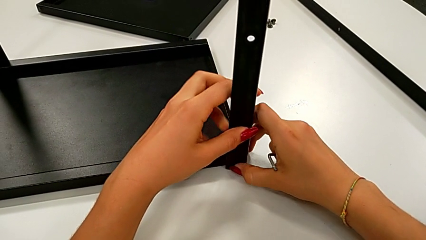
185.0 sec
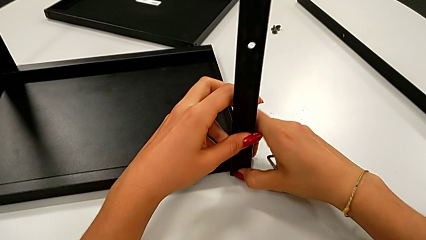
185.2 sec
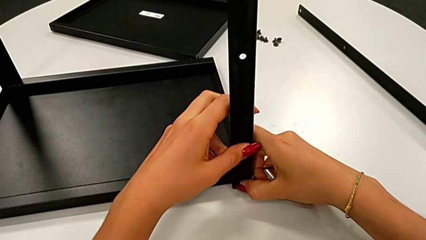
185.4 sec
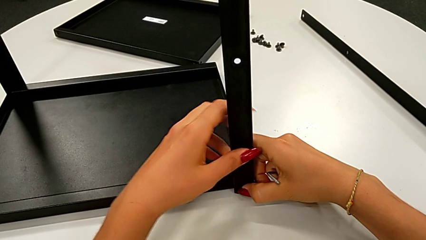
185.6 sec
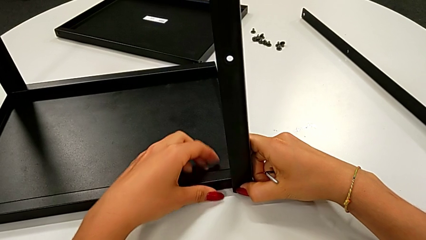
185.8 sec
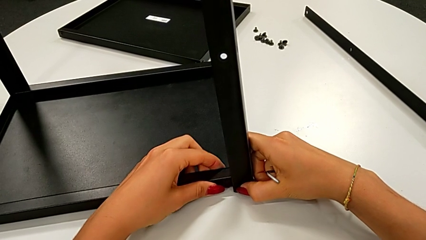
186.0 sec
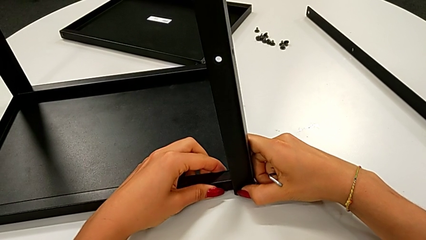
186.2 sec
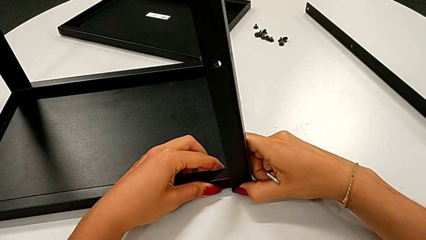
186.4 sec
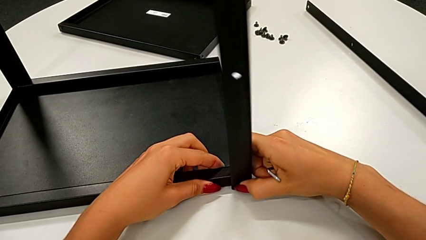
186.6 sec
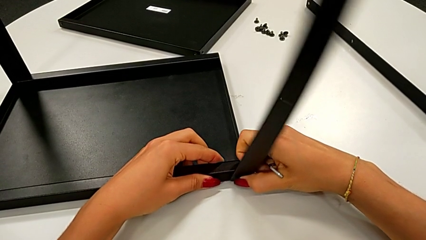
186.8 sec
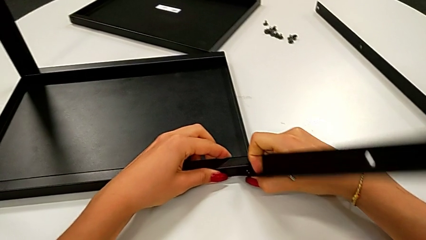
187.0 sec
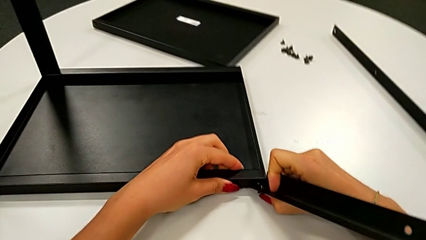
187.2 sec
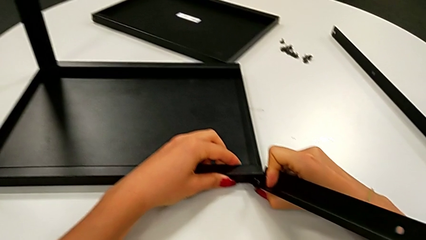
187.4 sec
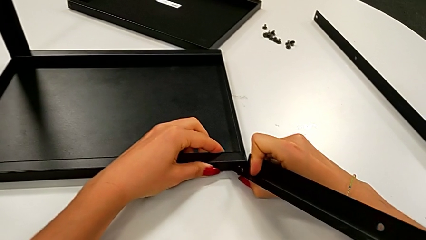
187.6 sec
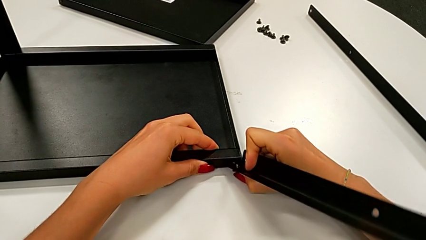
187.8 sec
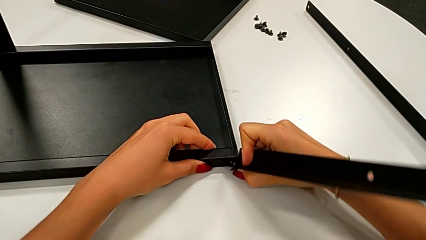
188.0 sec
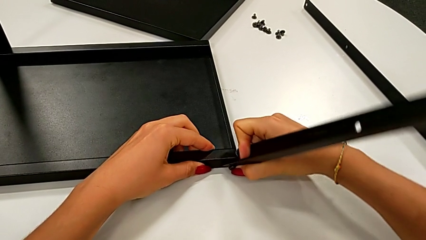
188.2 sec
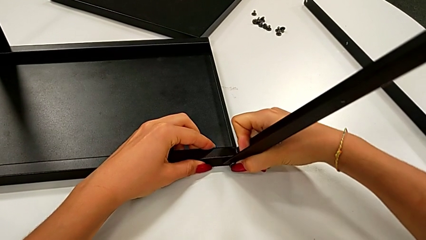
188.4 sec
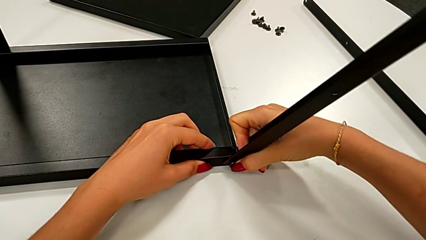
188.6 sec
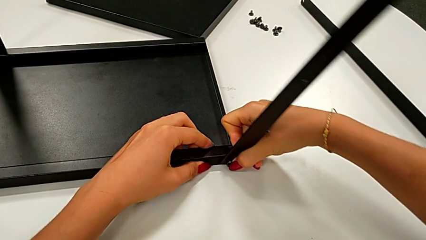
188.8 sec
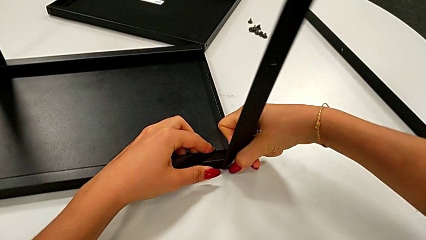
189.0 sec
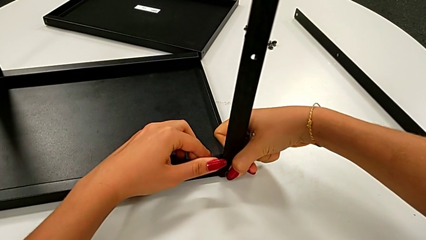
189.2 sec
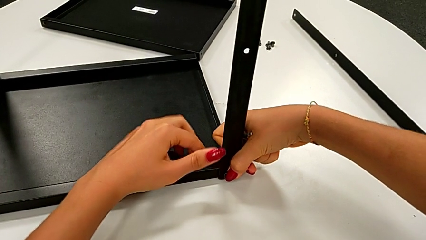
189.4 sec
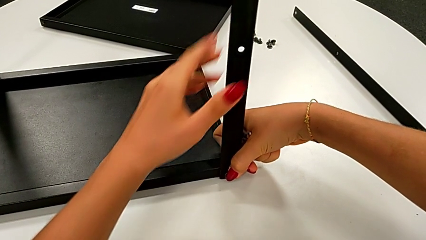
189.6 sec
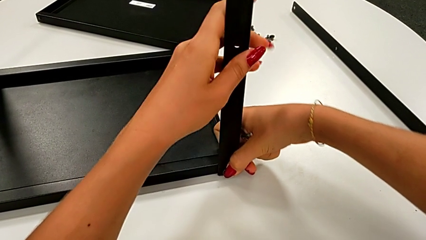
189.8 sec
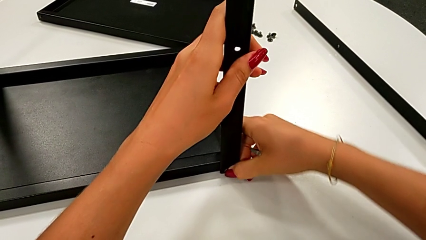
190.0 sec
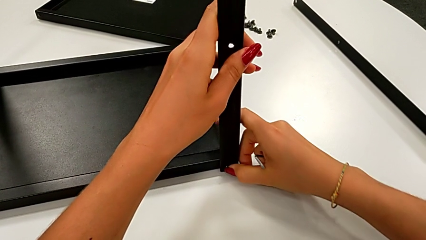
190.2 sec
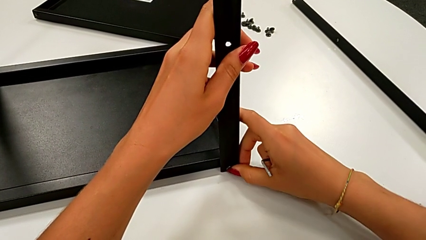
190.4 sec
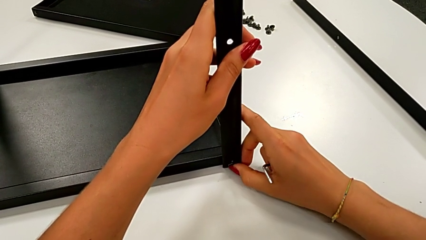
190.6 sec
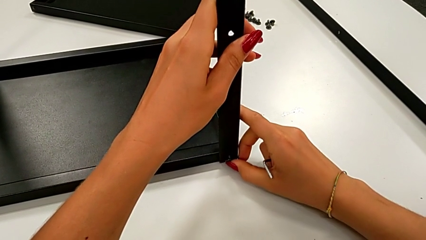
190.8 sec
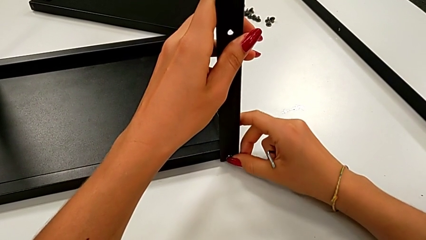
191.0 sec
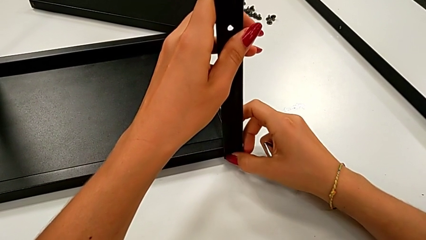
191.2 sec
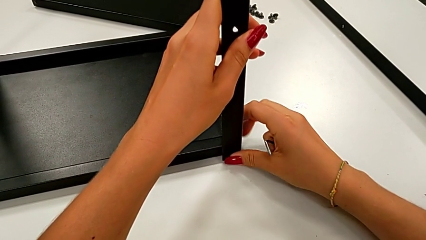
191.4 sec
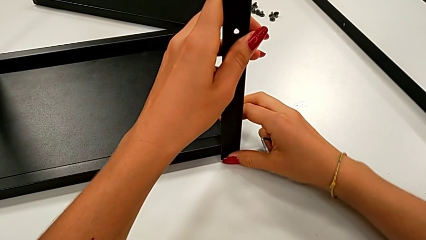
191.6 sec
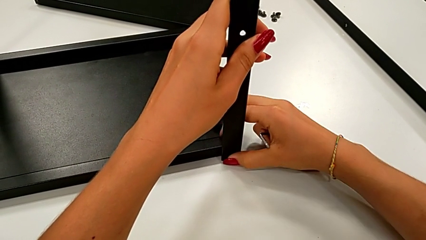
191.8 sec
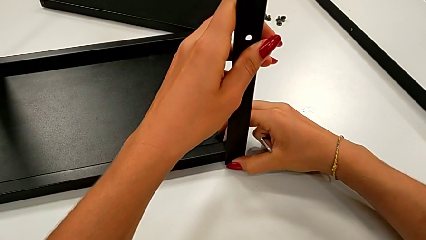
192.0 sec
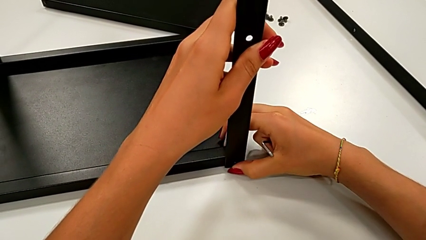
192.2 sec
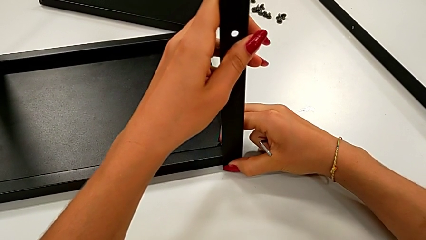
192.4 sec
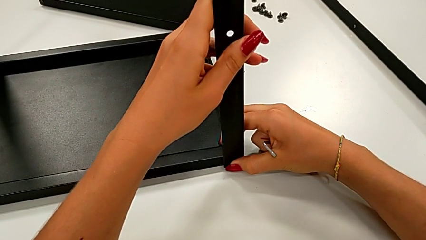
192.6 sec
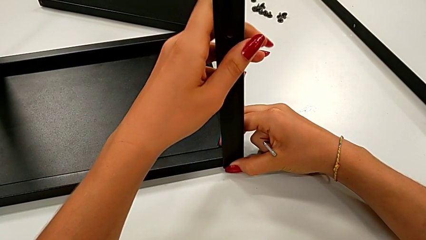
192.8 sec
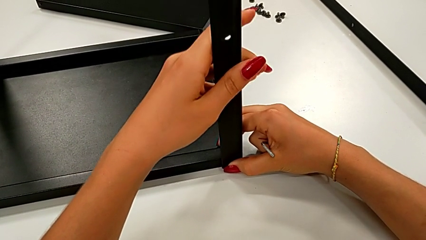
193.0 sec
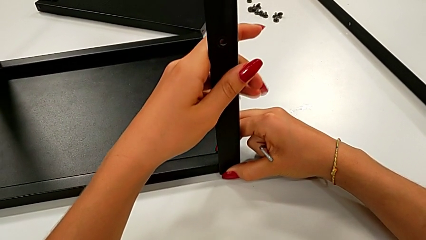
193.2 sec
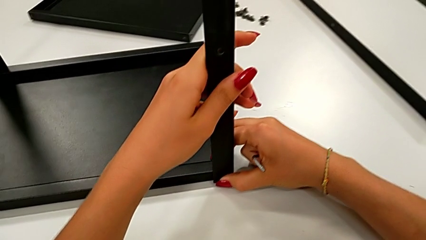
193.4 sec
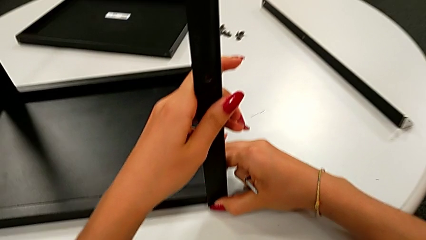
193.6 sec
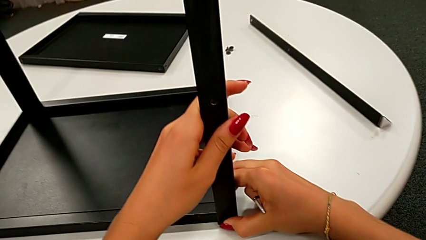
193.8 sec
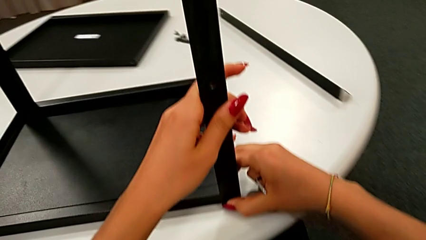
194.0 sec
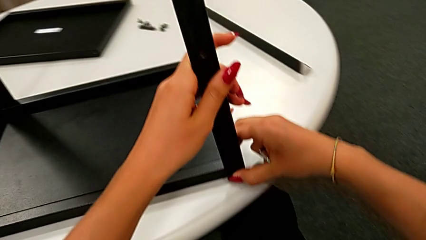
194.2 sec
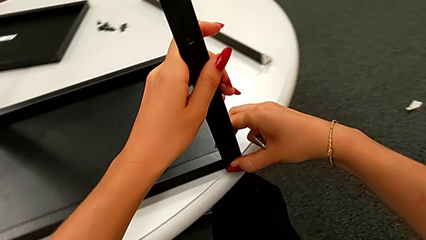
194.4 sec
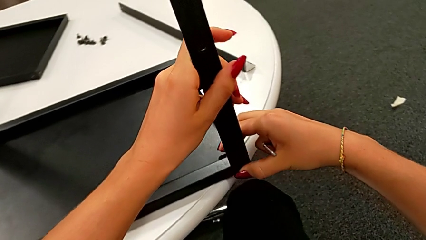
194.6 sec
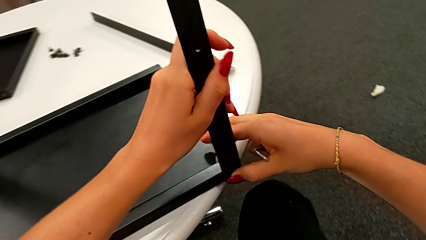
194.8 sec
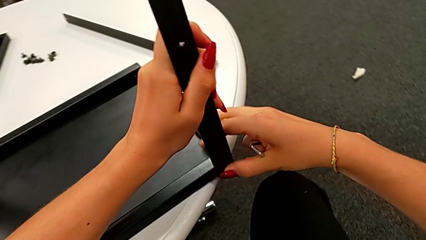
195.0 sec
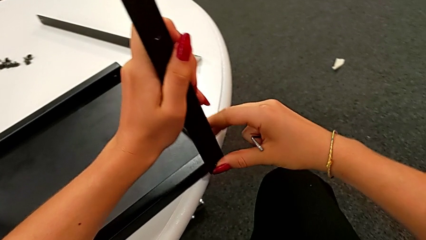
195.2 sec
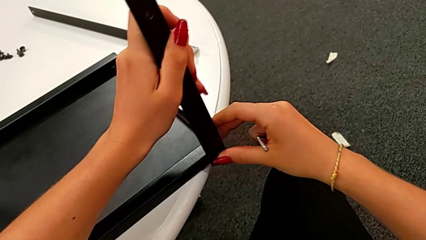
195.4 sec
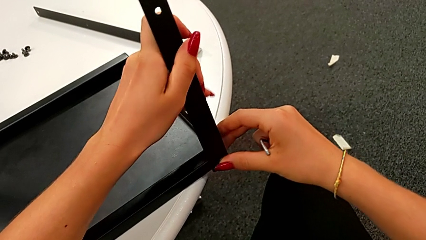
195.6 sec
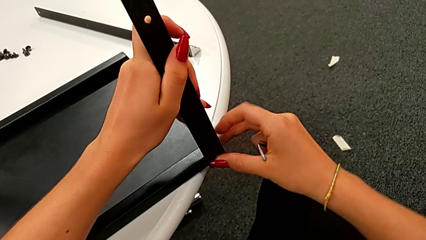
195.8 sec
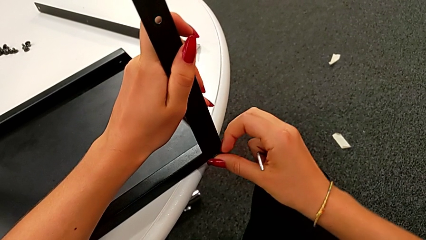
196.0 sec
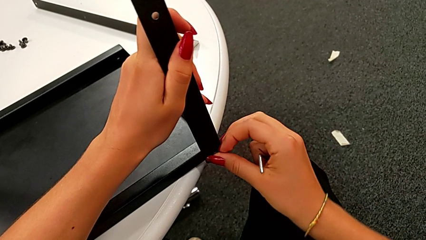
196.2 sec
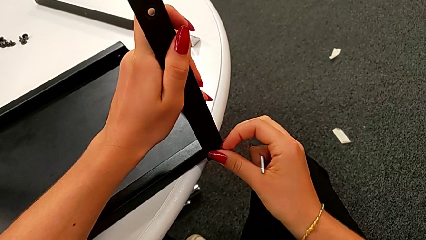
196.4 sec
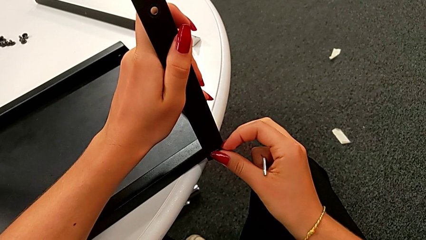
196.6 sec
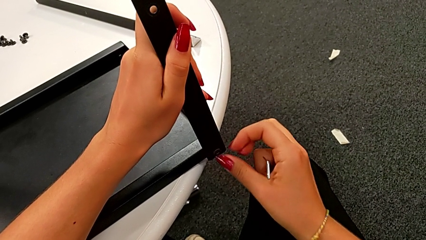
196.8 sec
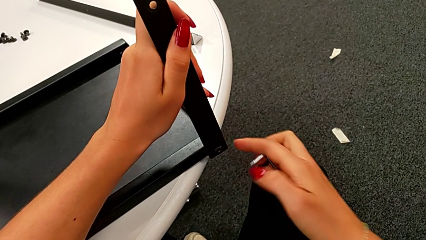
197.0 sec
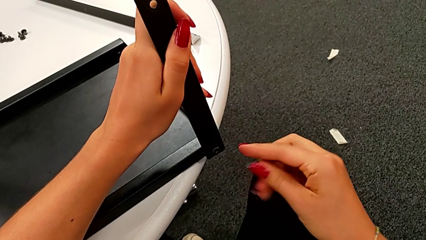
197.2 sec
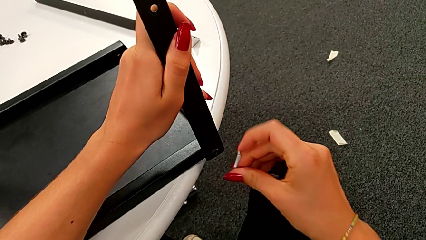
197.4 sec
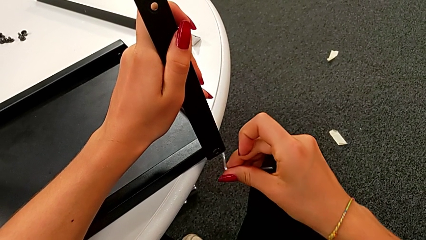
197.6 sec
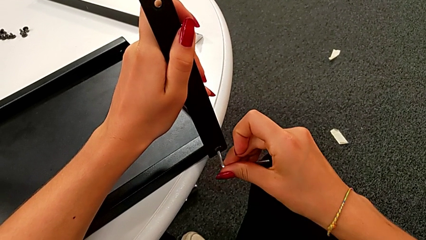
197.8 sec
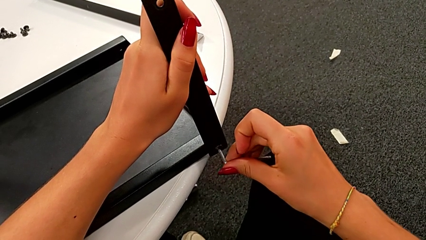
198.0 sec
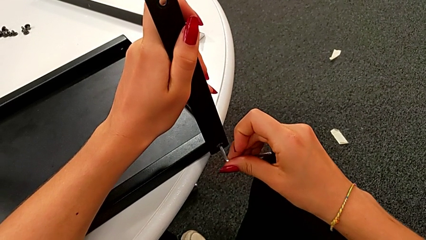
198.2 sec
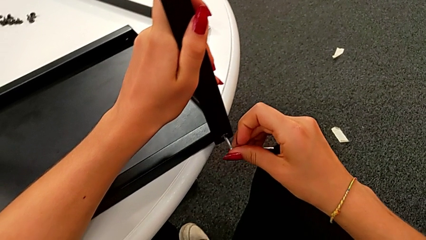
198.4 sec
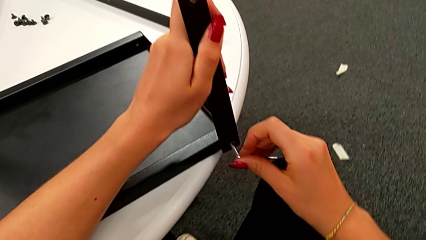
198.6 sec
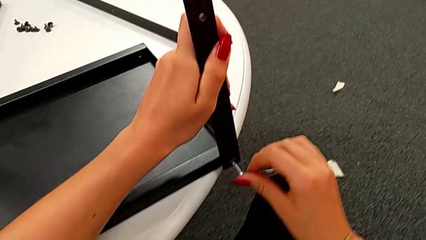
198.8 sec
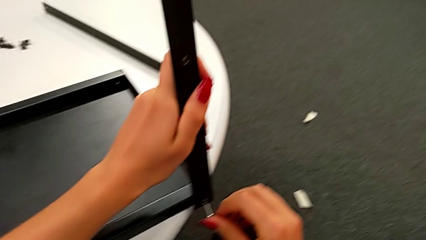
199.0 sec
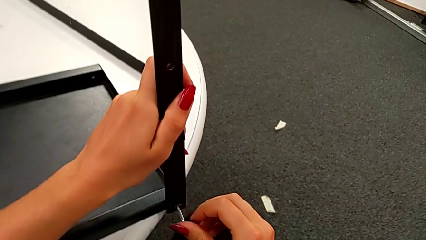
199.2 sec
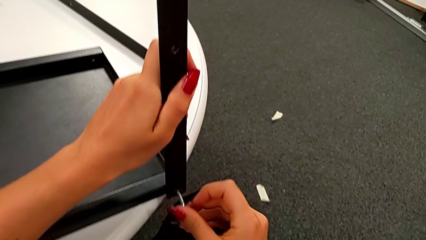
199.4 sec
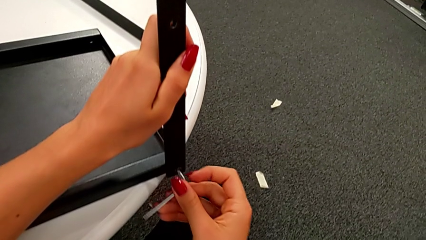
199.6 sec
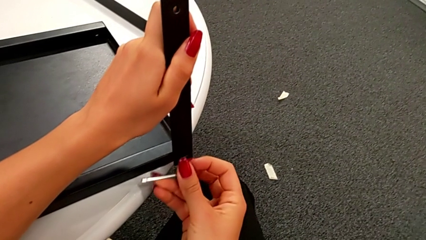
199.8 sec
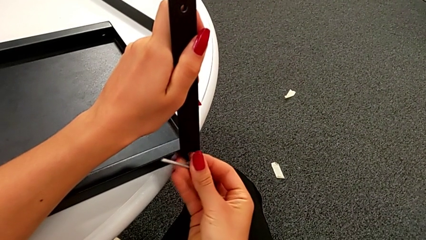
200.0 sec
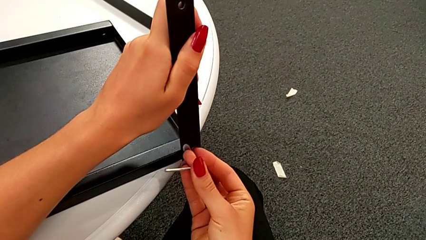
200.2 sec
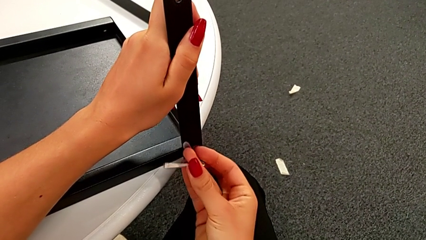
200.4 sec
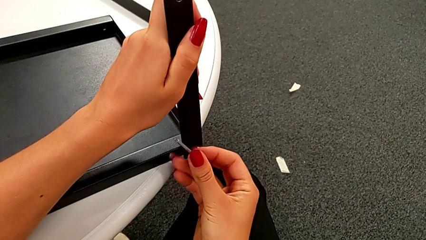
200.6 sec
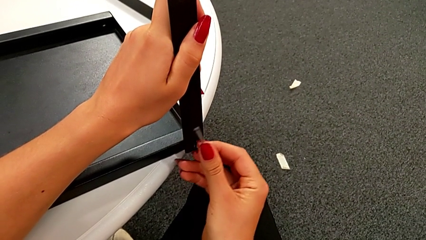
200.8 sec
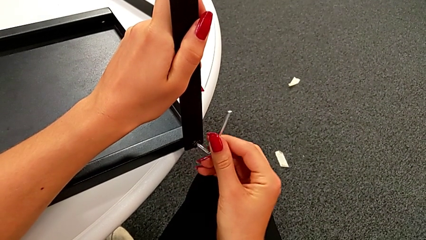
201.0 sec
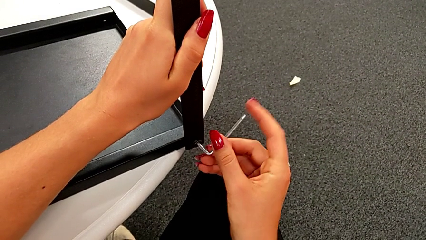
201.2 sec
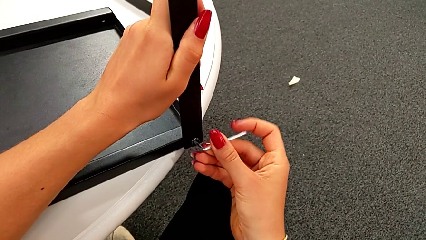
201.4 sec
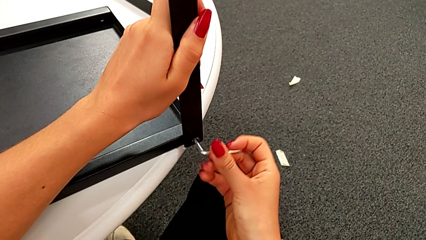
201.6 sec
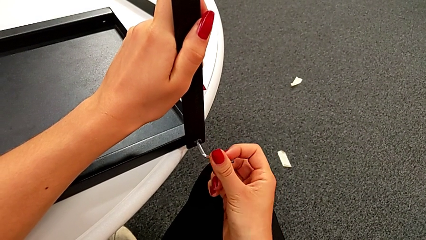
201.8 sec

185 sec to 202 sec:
The camera wearer is assembling the leg of the top tray. They align the leg, align the fifth hex socket head, slide the nightstand, align the hex socket head, insert the Allen wrench and begin to screw the fifth hex socket head.
